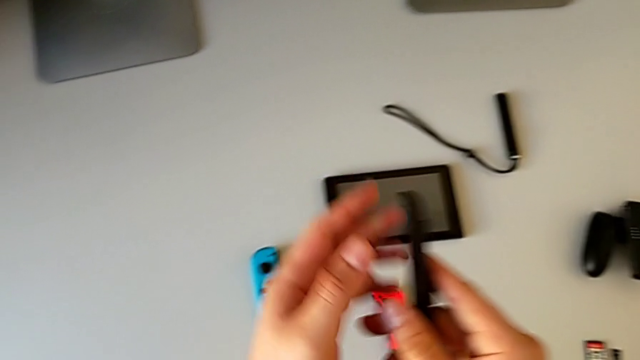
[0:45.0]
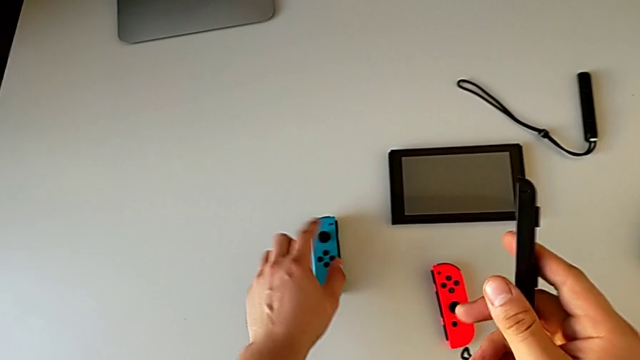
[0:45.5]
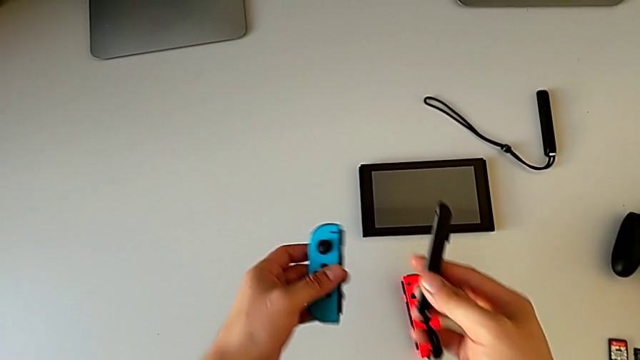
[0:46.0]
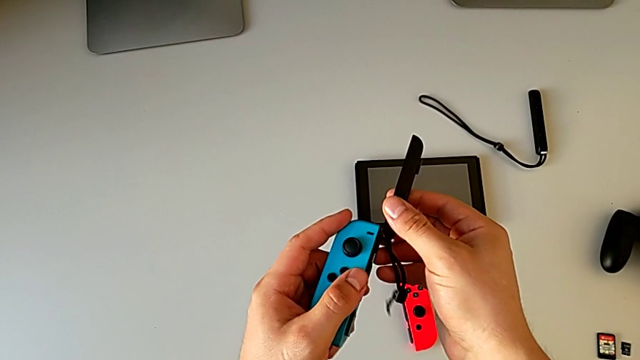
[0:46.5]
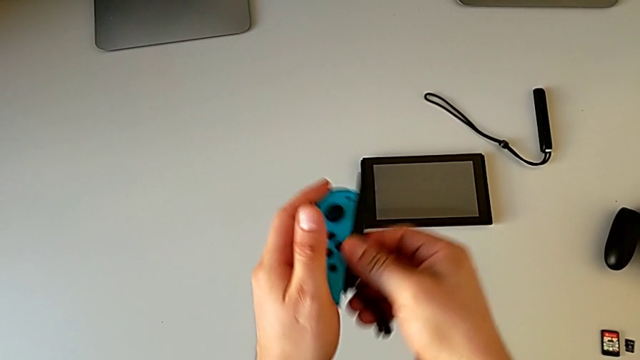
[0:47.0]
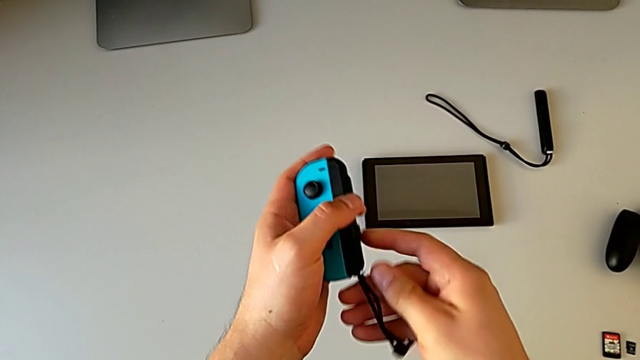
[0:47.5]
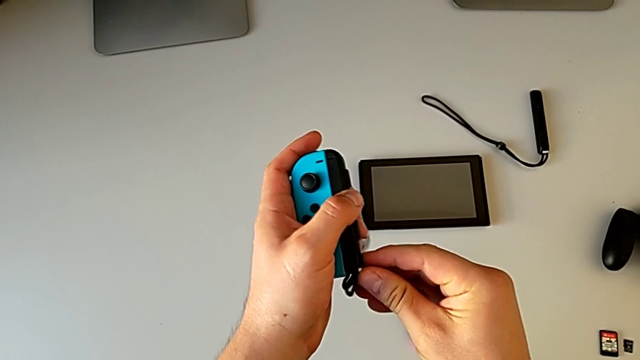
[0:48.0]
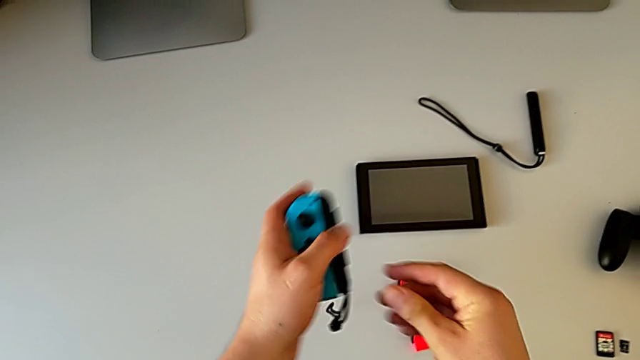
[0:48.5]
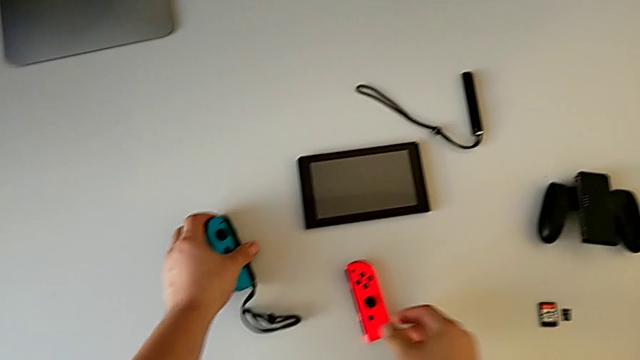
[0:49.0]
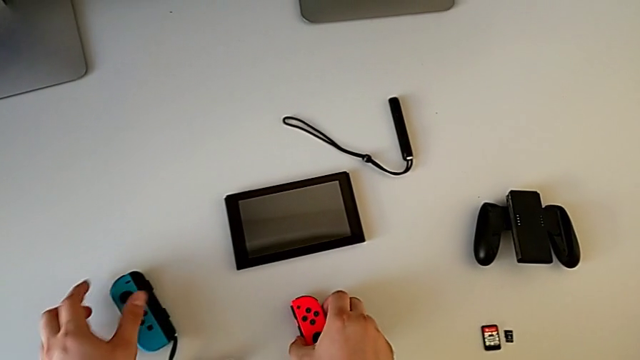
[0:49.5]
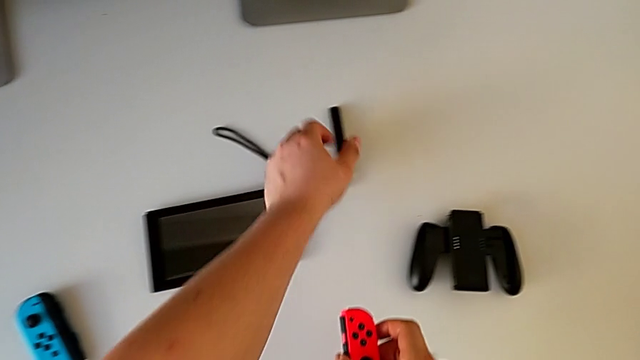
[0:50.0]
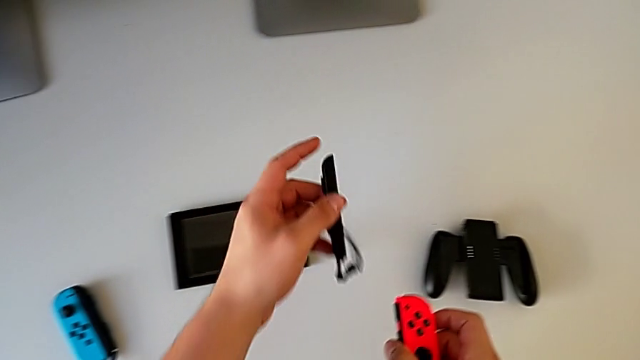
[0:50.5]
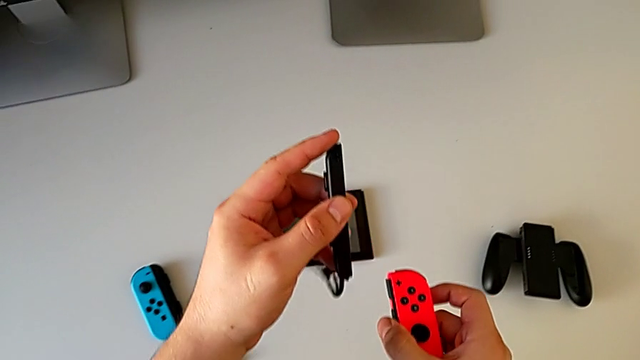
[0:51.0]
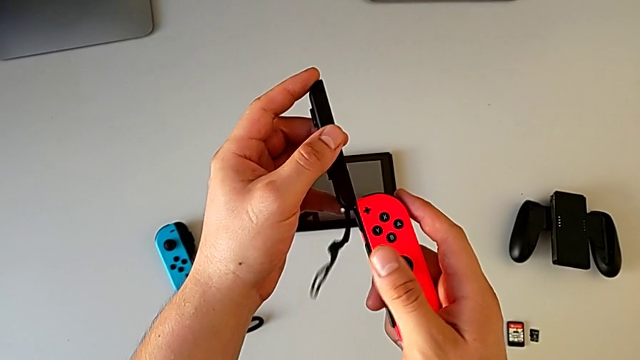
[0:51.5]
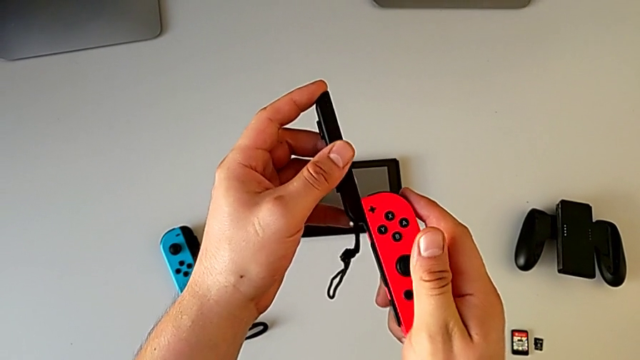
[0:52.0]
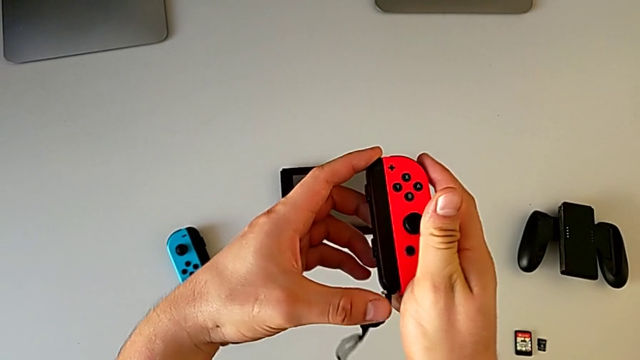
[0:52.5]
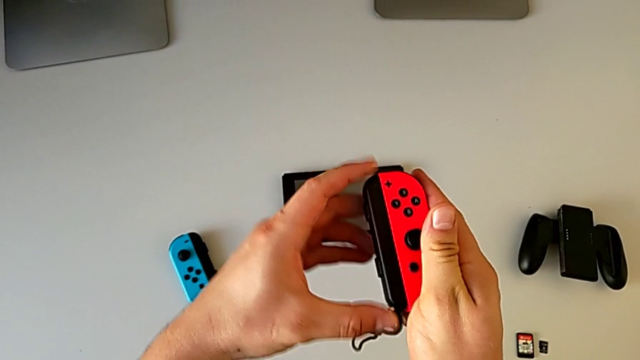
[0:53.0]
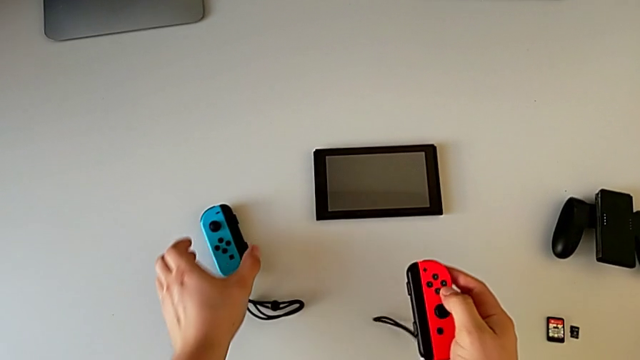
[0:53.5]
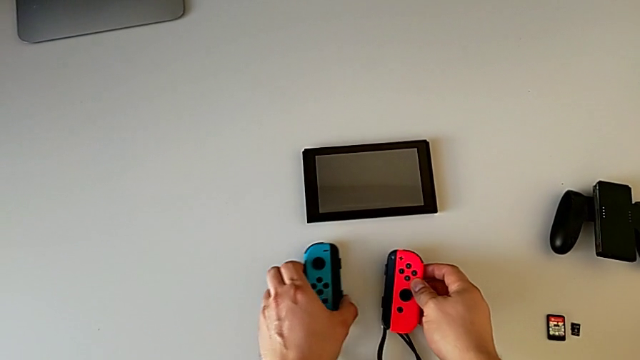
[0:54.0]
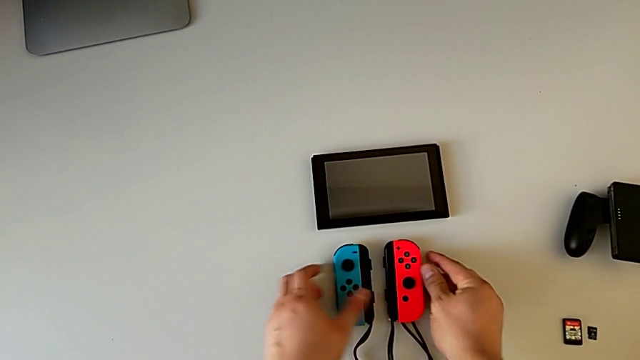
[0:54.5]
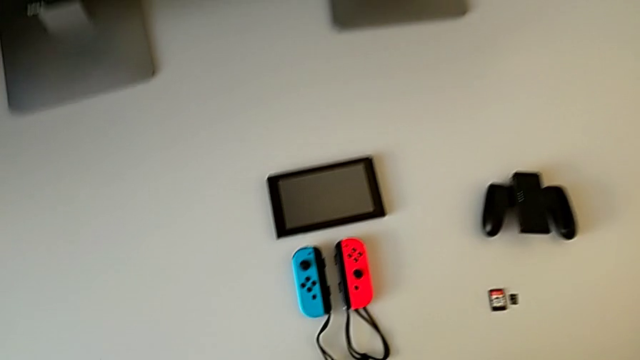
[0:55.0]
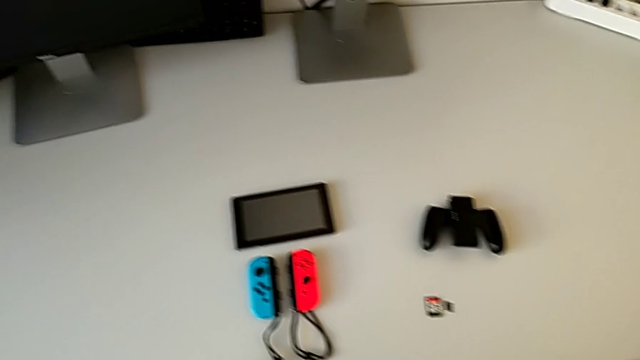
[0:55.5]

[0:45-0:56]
The camera wearer is changing their Joy-Con straps. They grab the blue Joy-Con controller, slide it, grab the red Joy-Con controller, grab the Joy-Con strap, slide the red Joy-Con controller and place the Joy-Con controller.

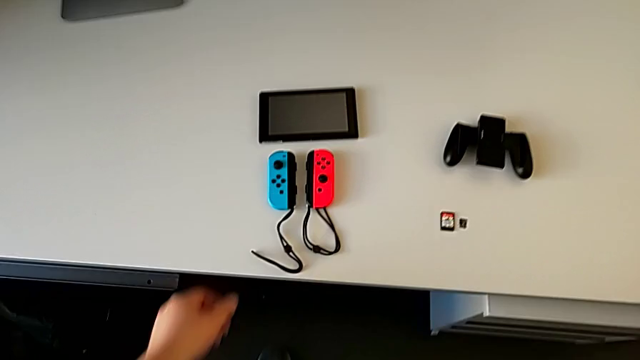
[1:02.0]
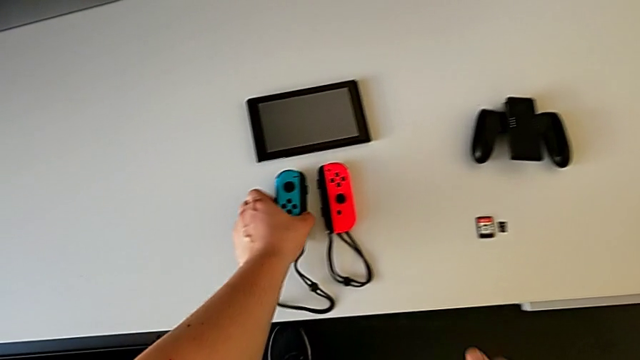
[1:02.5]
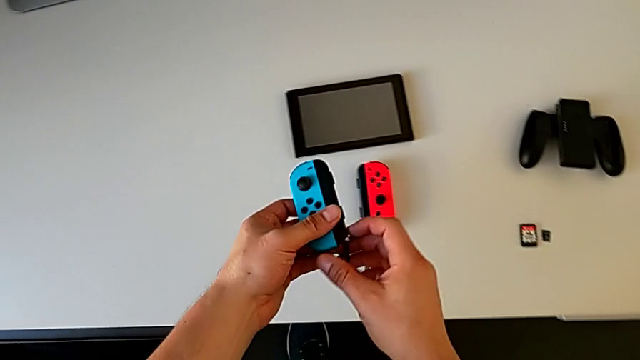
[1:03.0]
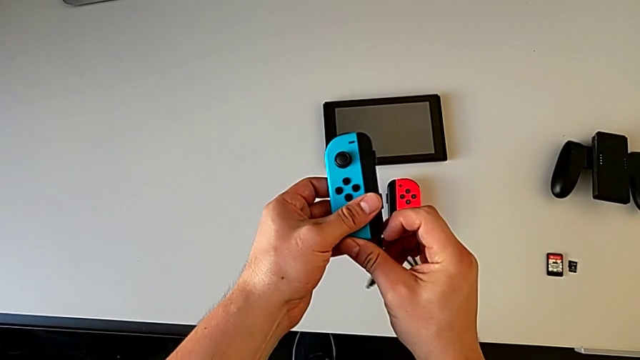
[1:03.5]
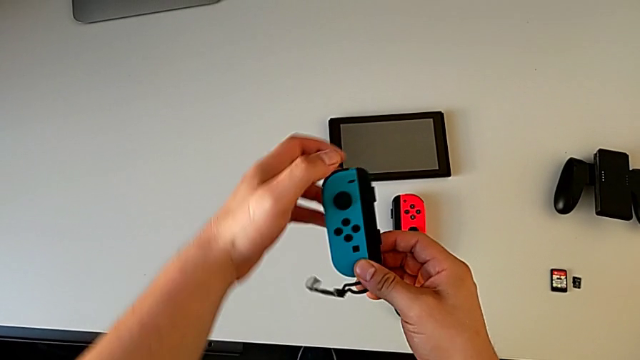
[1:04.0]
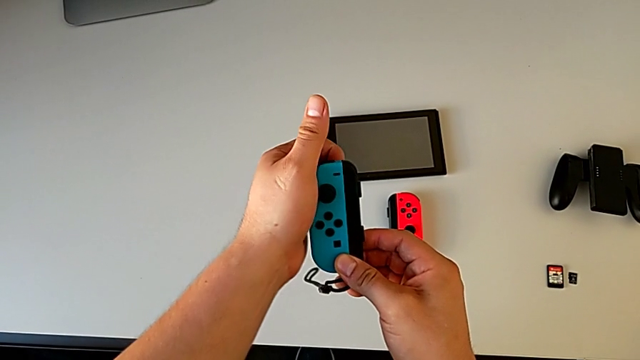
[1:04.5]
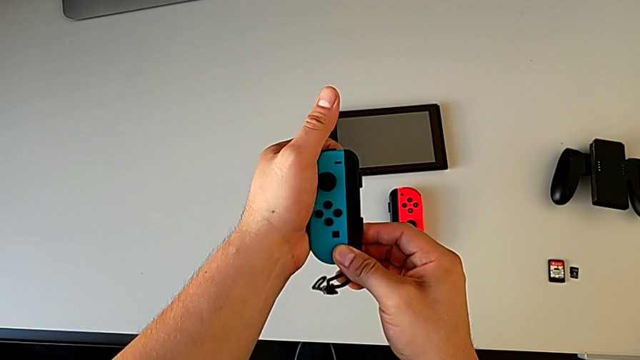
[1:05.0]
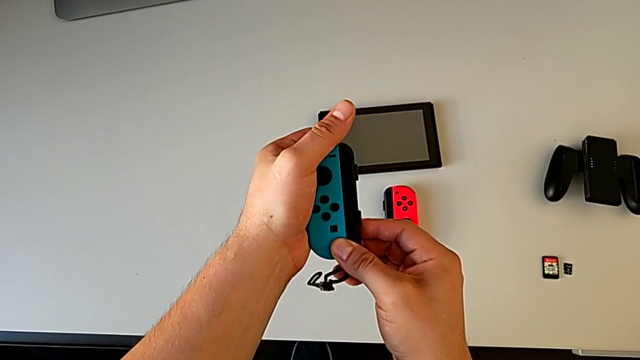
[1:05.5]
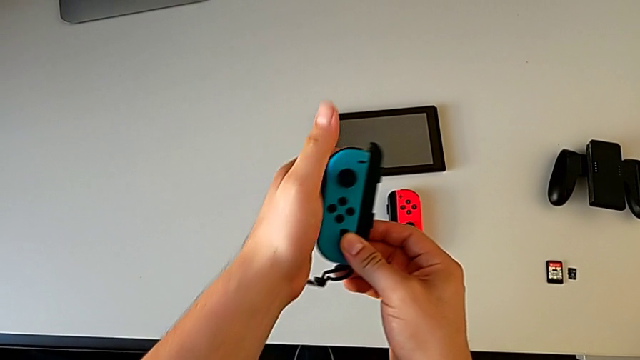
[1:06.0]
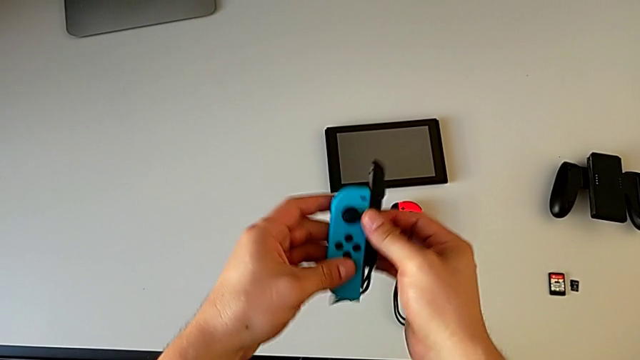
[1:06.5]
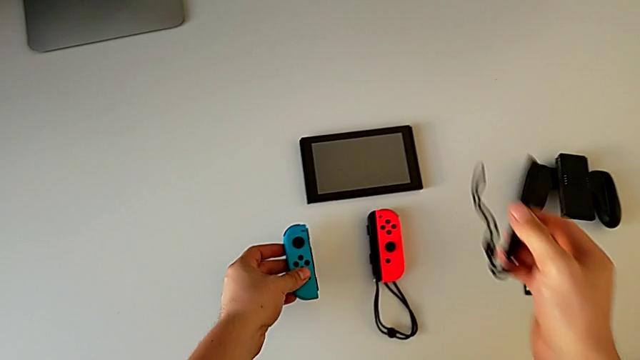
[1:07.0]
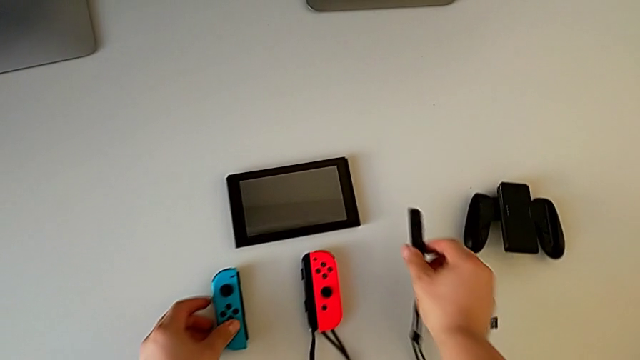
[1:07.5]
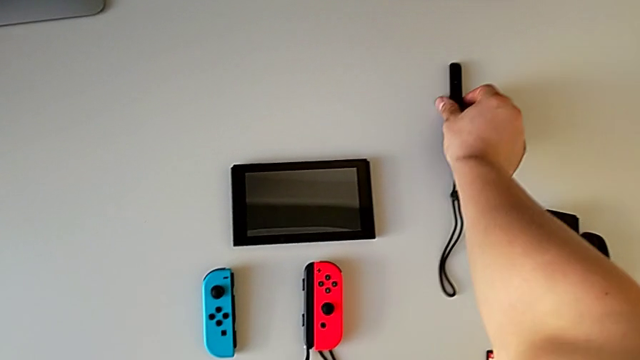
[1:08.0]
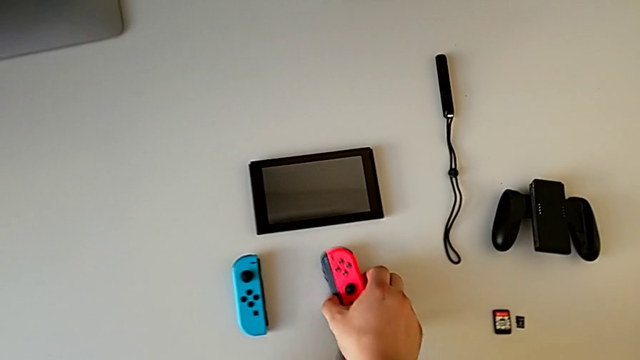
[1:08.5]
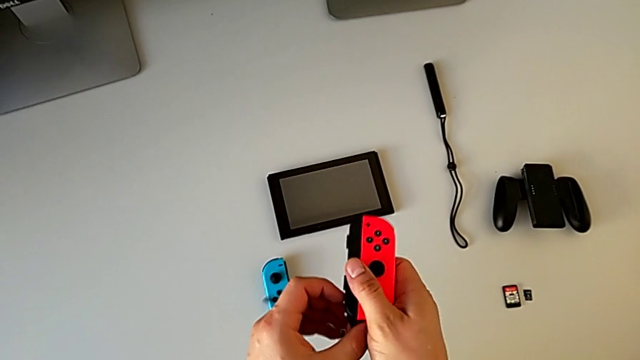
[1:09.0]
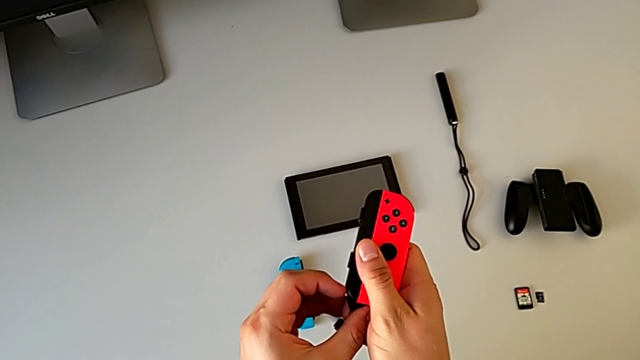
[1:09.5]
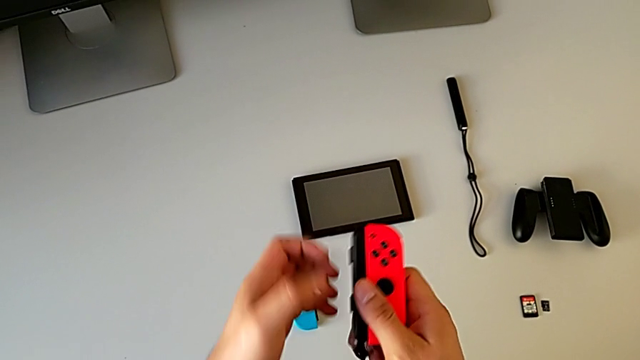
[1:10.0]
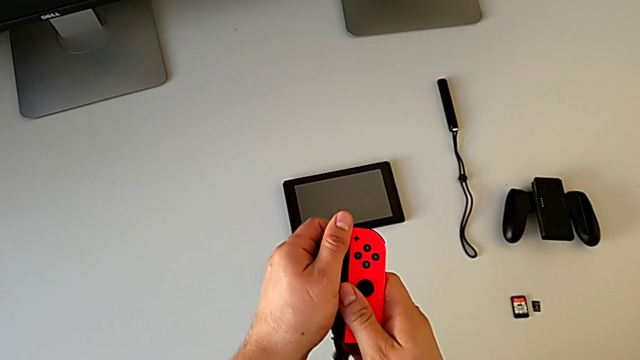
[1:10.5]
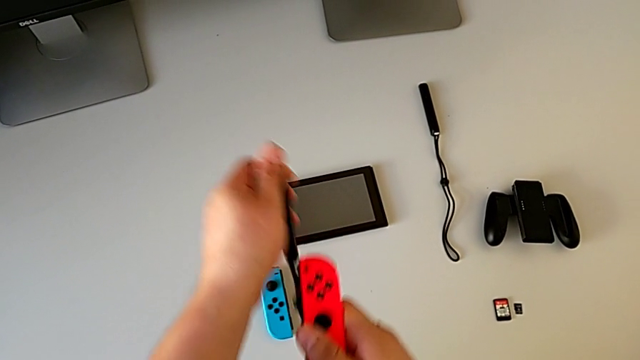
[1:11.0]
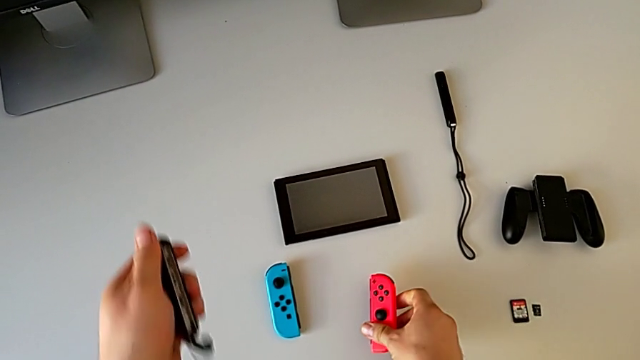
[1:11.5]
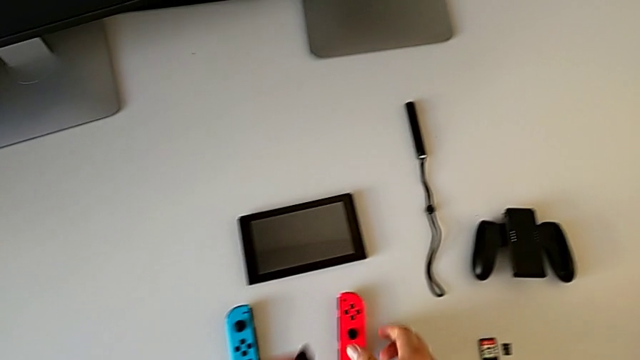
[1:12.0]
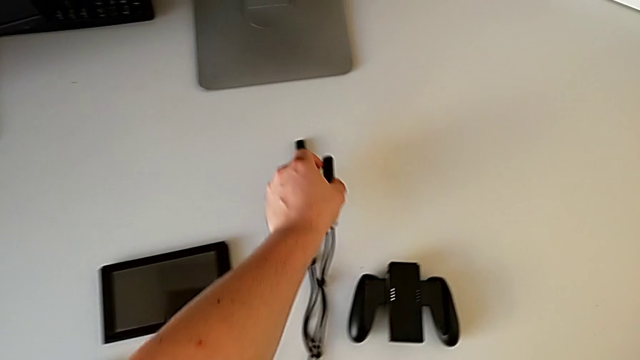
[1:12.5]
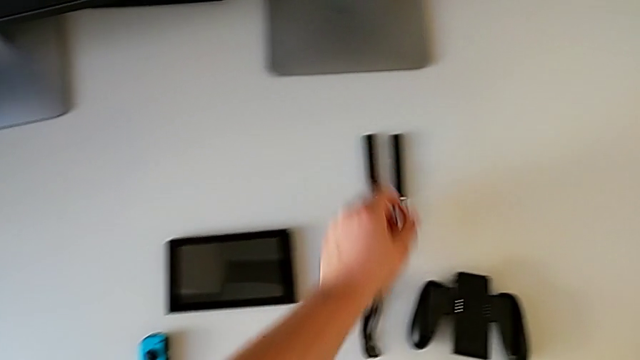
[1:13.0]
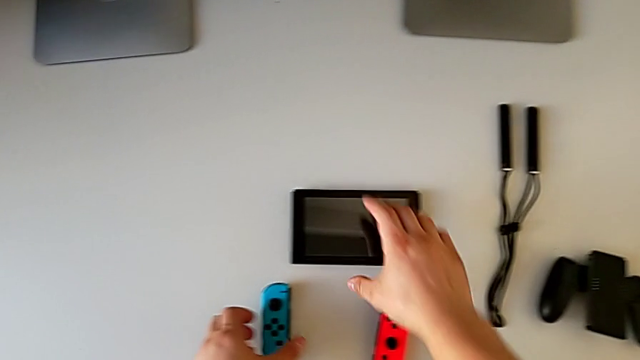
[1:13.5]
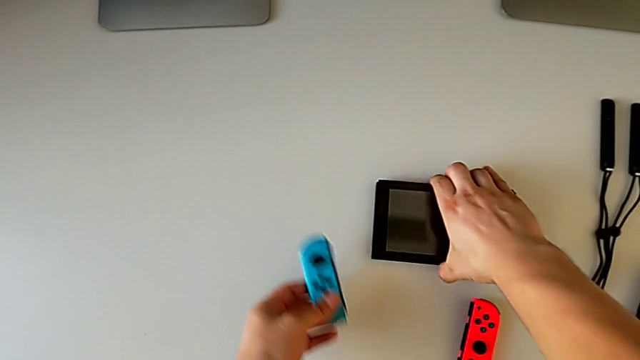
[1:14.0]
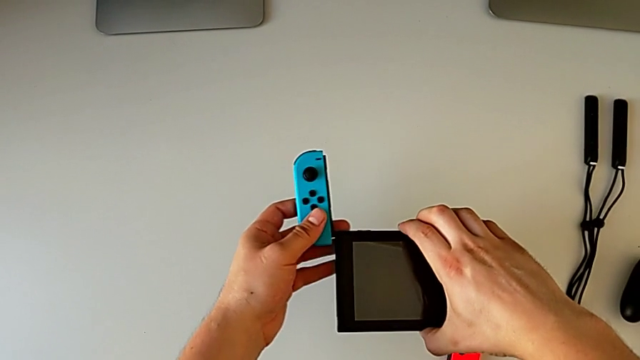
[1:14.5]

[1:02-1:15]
The camera wearer is changing their mode to handheld. They grab the blue Joy-Con controller, press the button behind, withdraw the blue Joy-Con controller, place the Joy-Con strap, press the white button, withdraw the red Joy-Con controller, place the Joy-Con strap and grab the Nintendo Switch.
